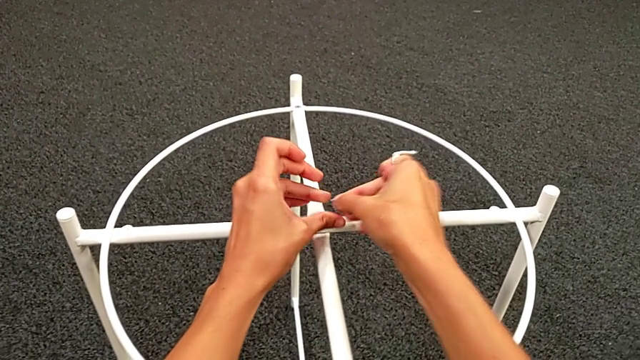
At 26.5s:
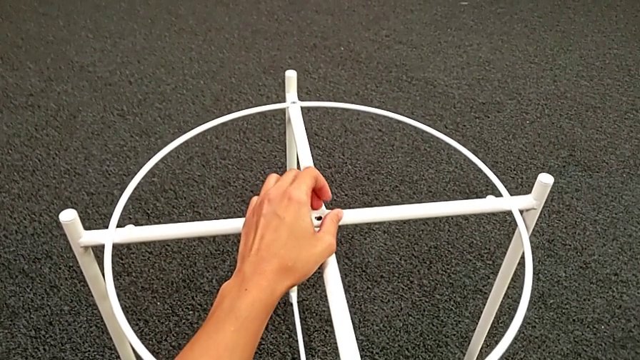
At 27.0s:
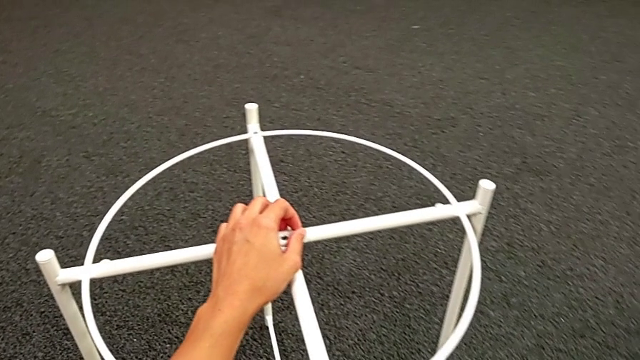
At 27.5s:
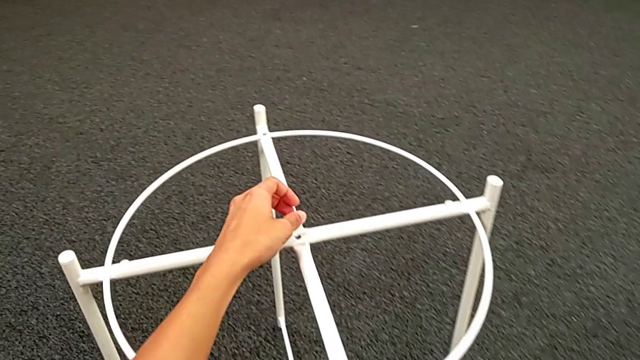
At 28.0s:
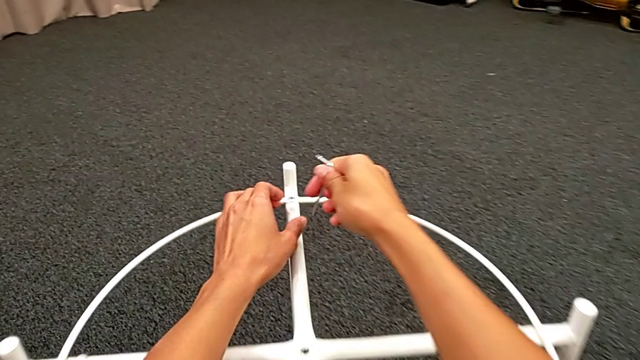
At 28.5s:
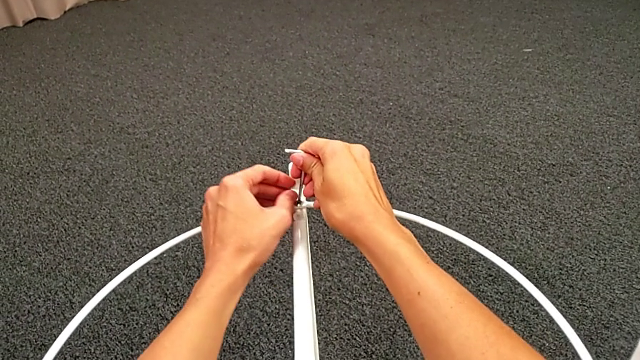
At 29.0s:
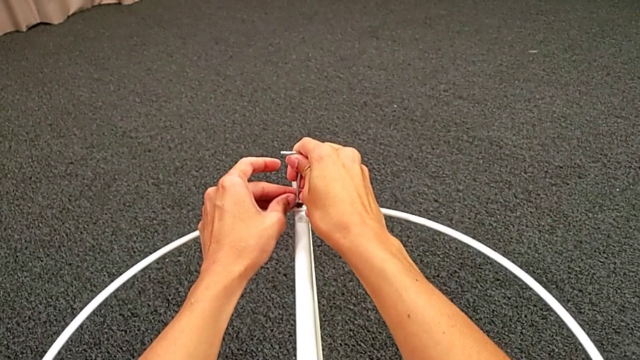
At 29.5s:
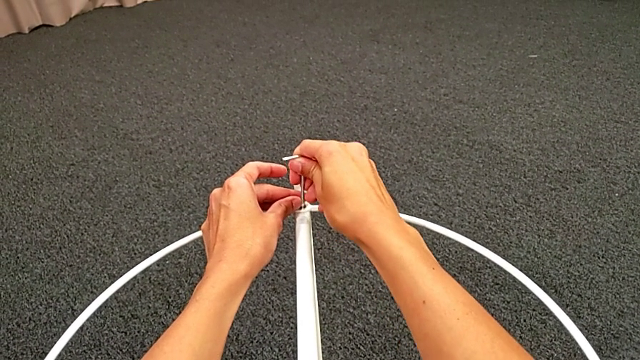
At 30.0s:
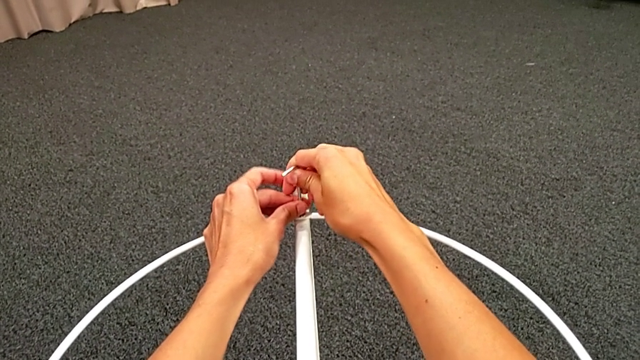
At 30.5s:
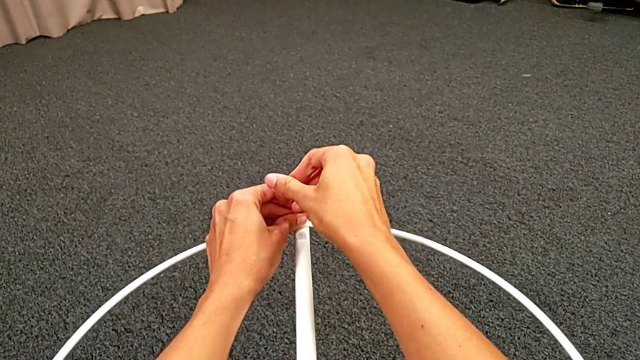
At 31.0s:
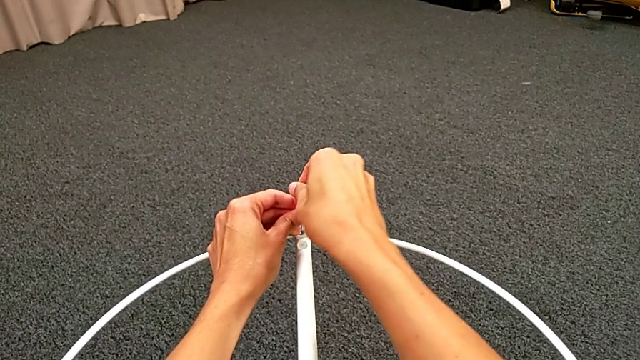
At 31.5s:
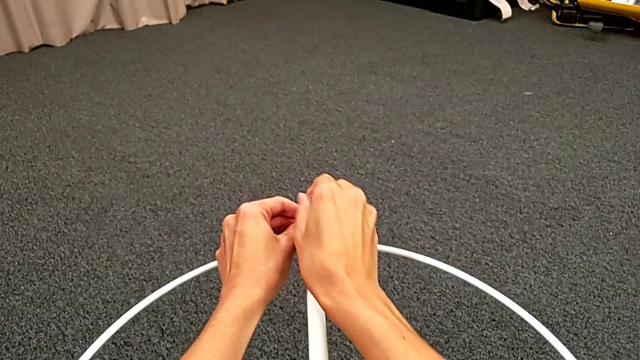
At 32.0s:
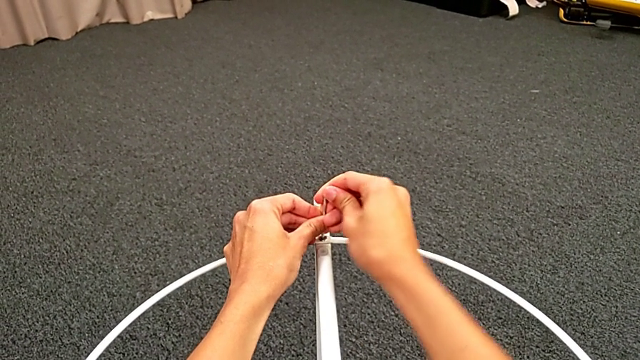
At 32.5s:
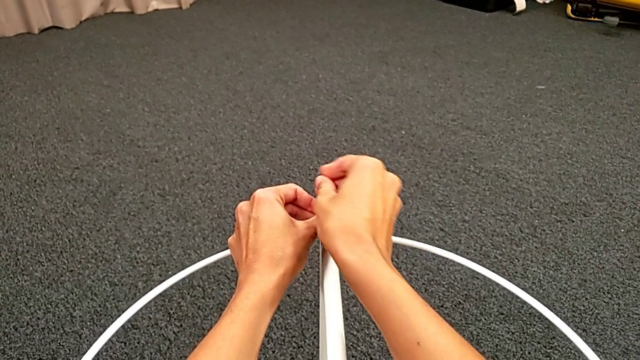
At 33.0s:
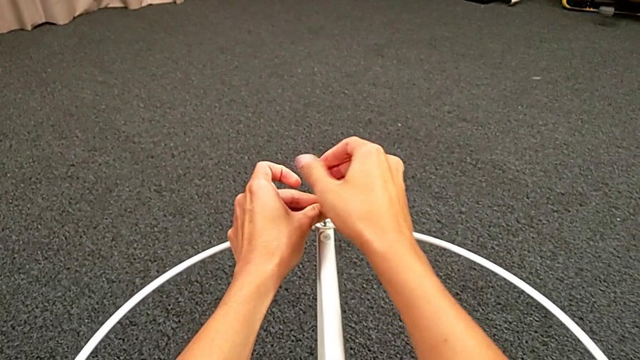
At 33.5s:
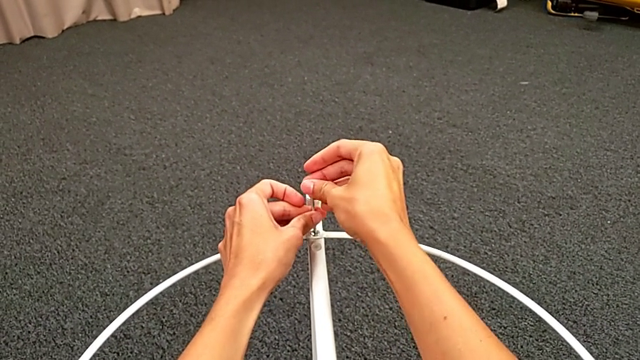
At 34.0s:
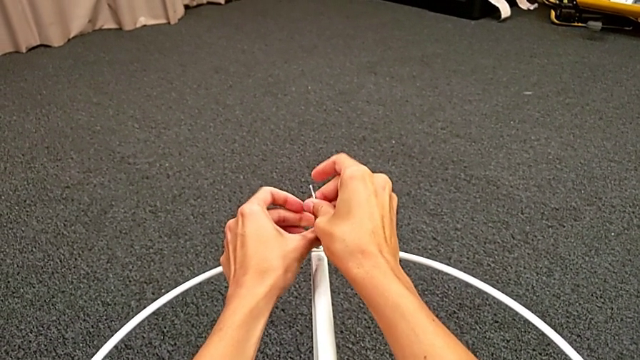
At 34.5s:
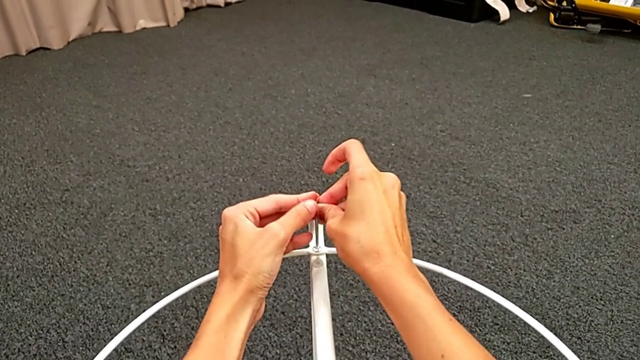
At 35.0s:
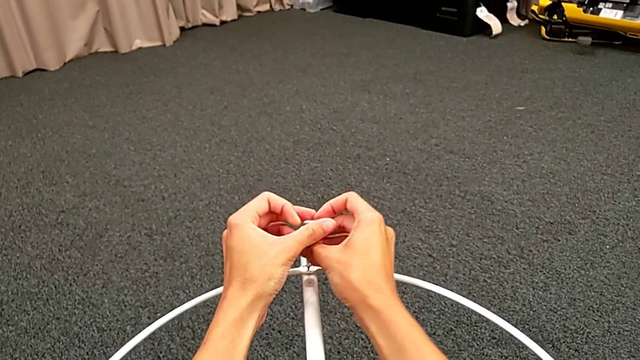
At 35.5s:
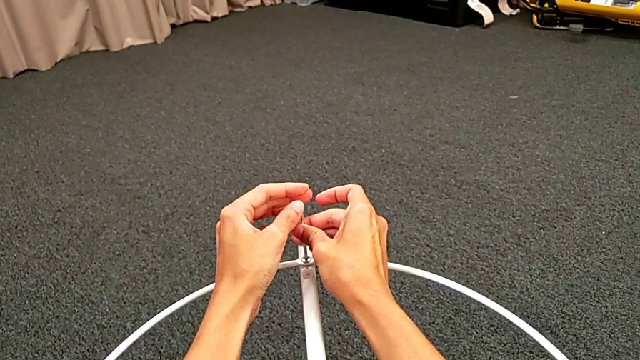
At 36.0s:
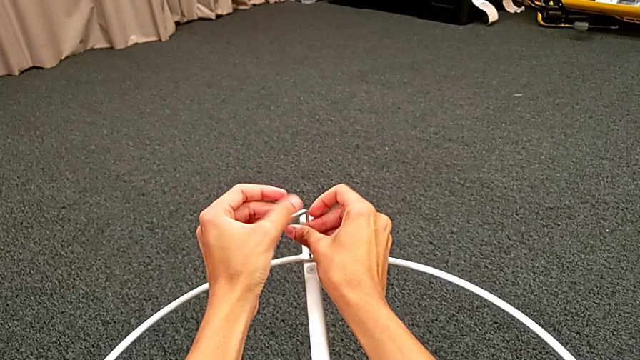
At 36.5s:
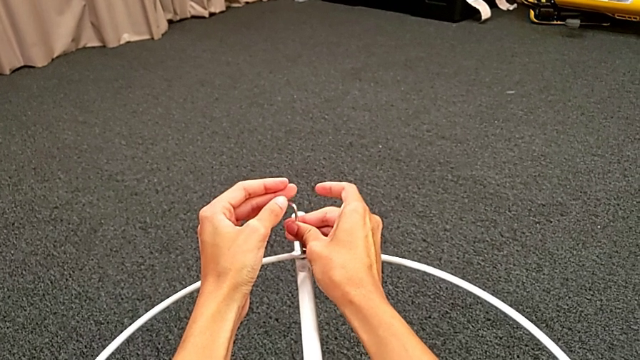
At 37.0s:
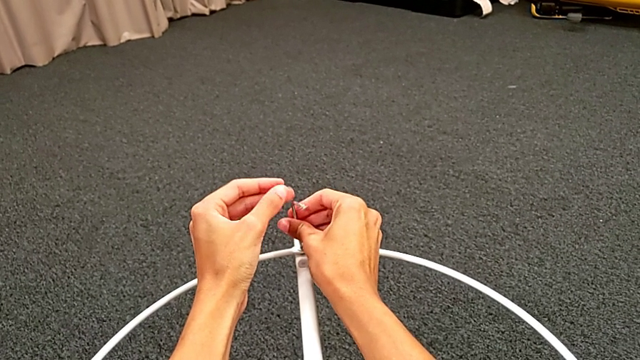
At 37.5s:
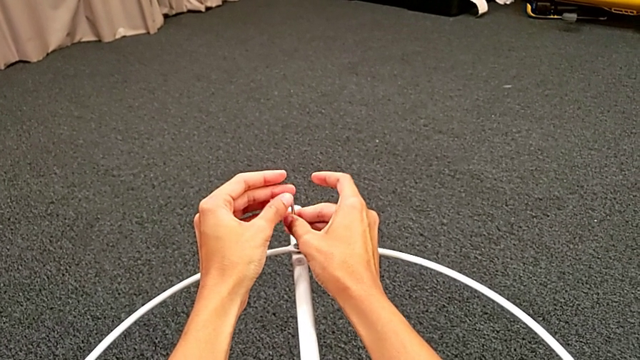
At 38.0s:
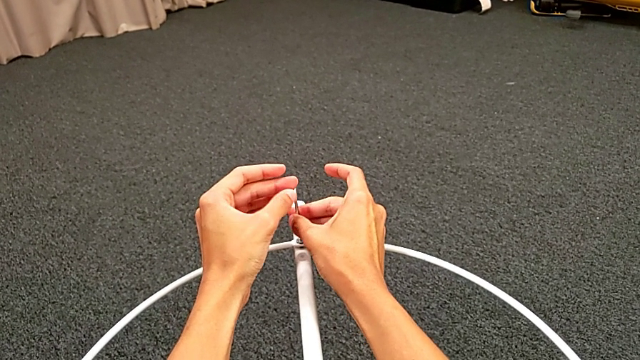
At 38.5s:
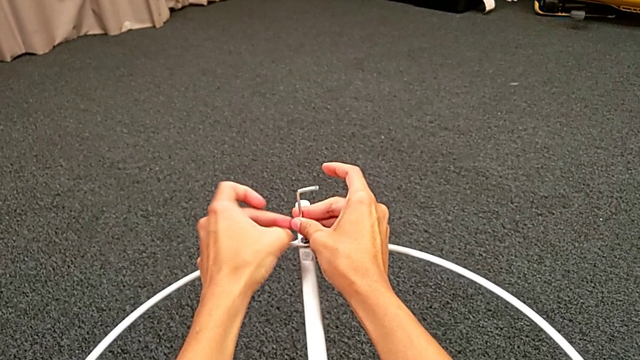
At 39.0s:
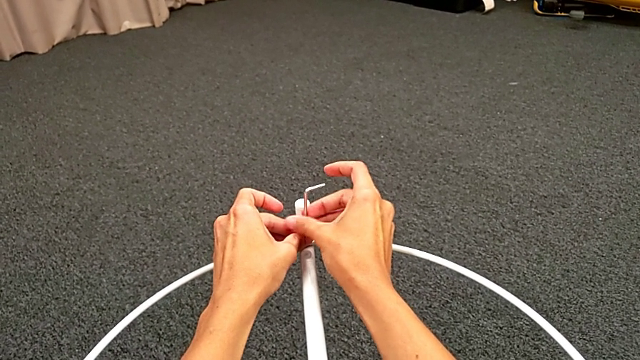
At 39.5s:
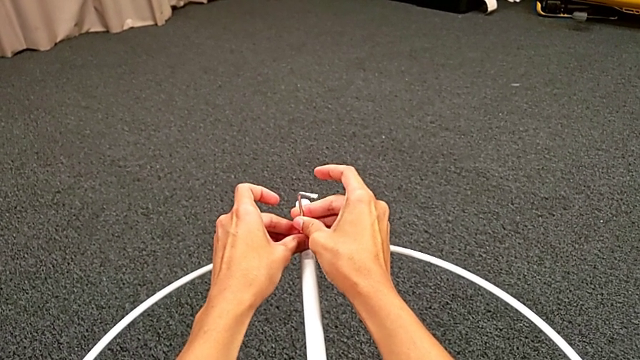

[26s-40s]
The camera wearer is unscrewing the hex socket heads. They place the hex socket head, insert the Allen wrench and unscrew the hex socket head. They disassemble the hex socket head with the left hand and withdraw the Allen wrench with the right hand.

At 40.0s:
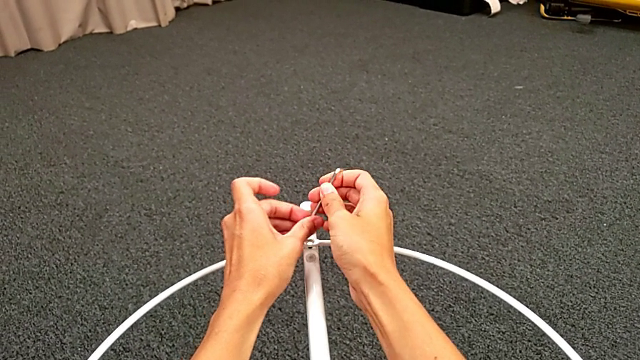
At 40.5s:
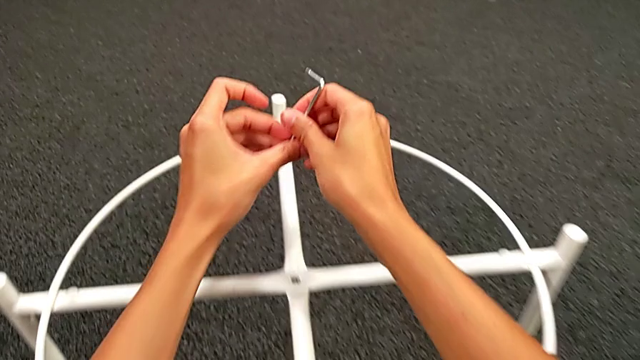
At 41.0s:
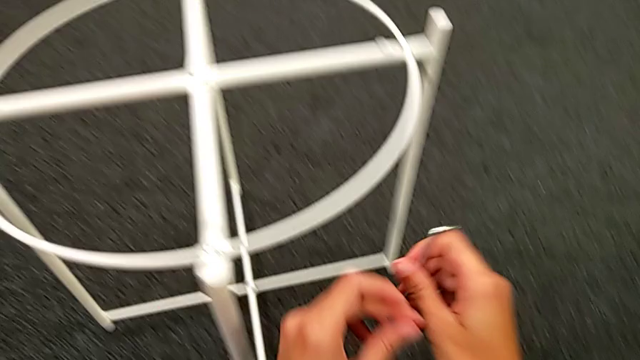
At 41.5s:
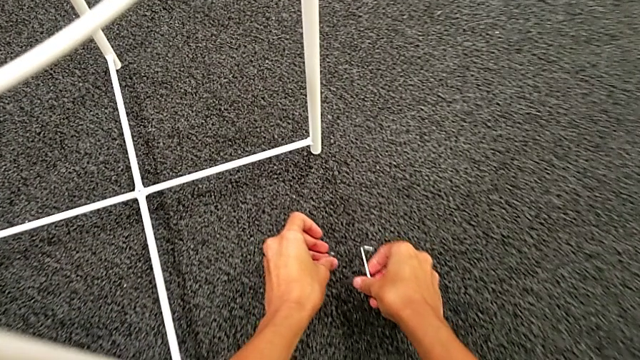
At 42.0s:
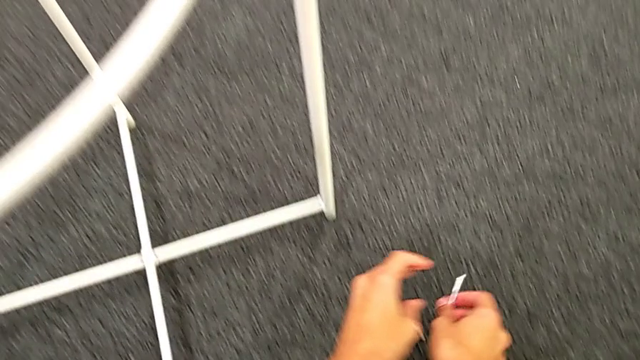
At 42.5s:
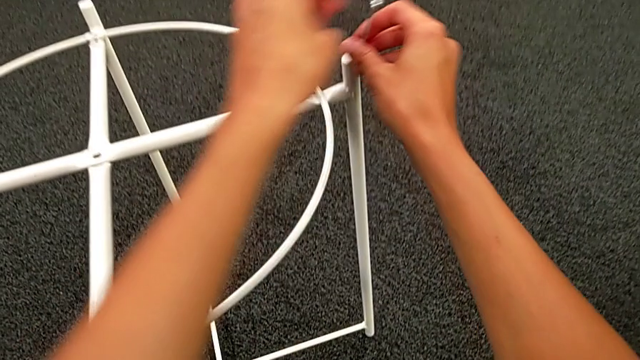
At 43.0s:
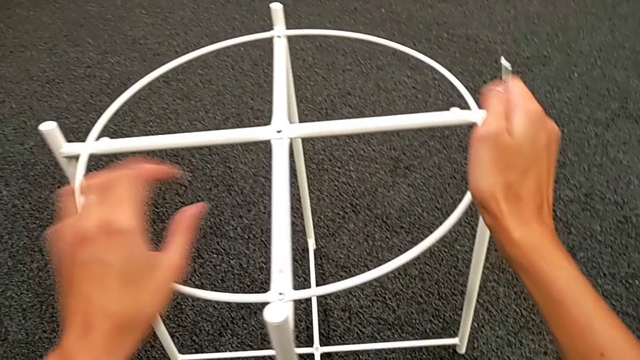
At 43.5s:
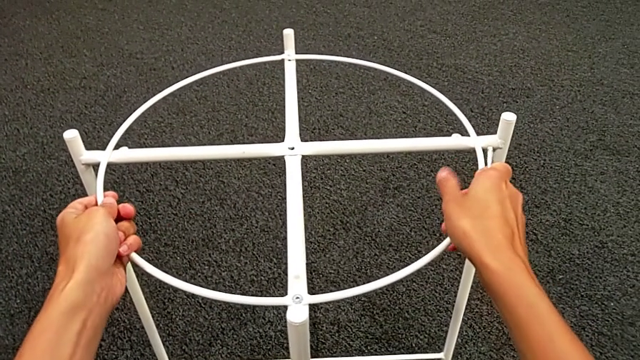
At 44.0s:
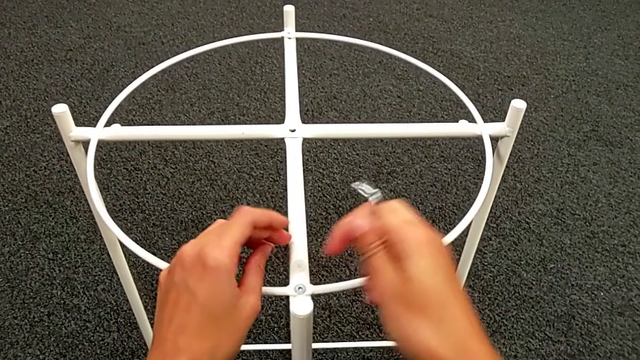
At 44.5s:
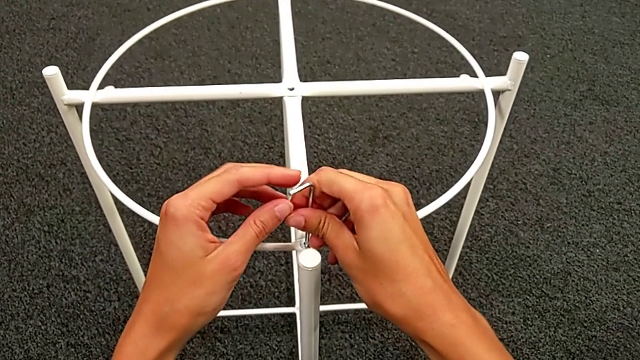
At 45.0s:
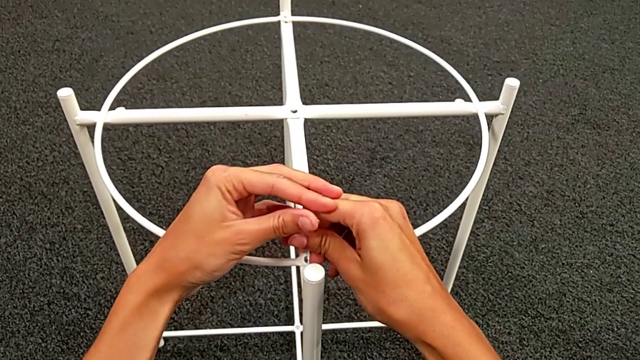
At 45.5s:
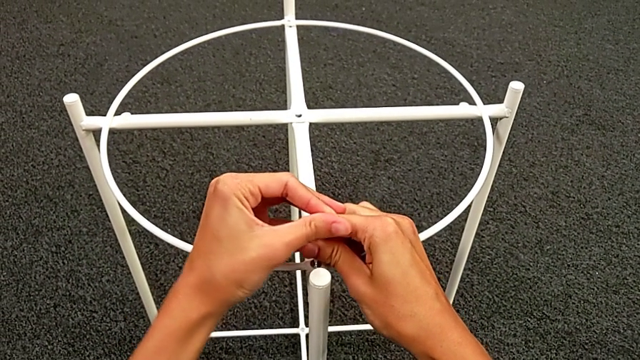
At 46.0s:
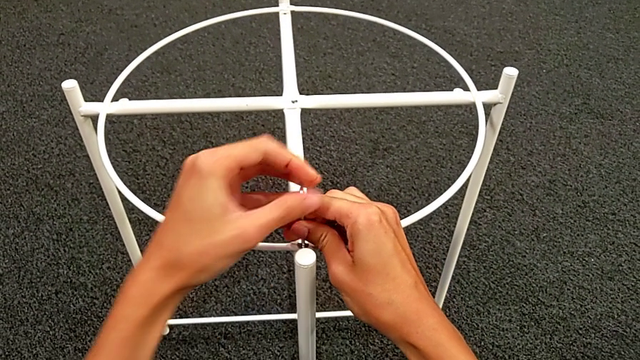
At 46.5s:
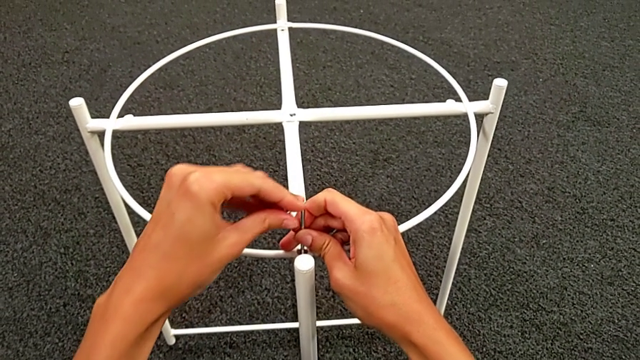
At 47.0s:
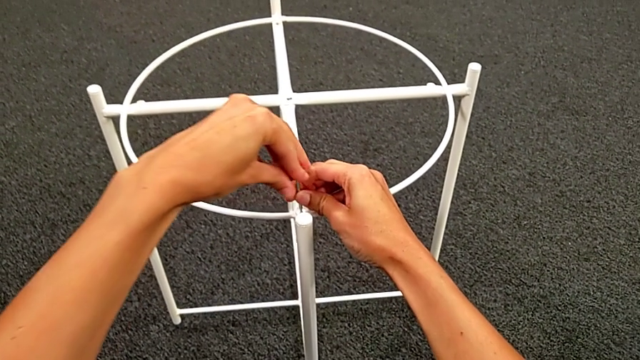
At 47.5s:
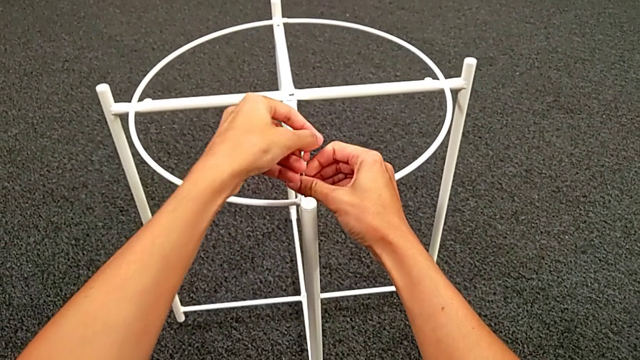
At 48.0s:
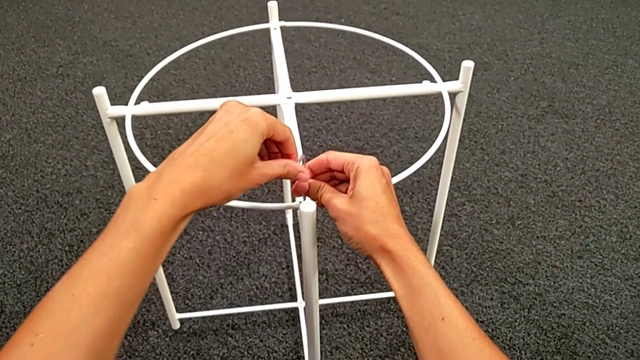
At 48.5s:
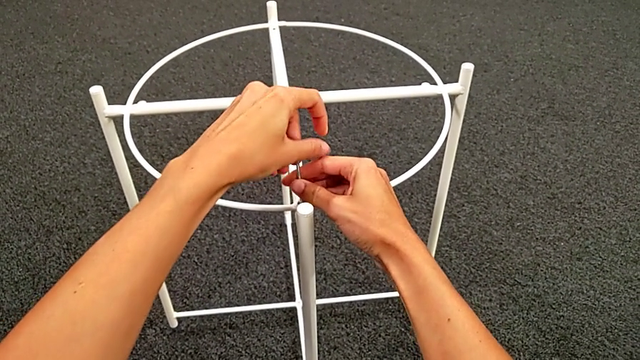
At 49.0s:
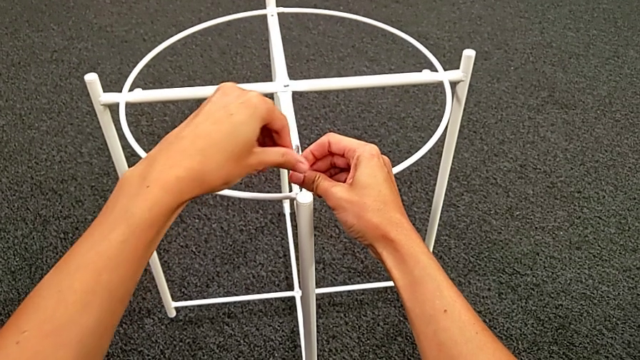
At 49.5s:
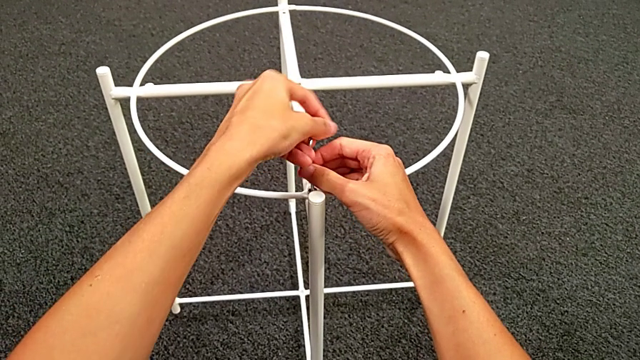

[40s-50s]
The camera wearer is unscrewing the hex socket heads. They place the hex socket head and wrongly approach the hex socket head, but there is no screw. They grab the circle, insert the Allen wrench and begin to unscrew the hex socket head.
